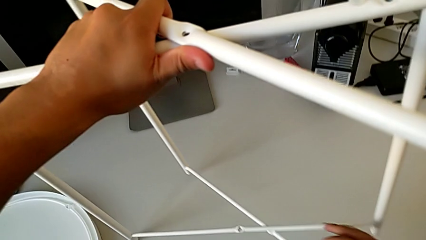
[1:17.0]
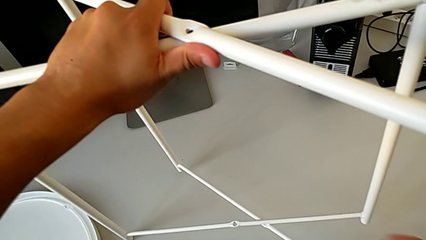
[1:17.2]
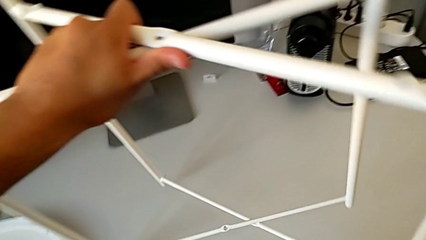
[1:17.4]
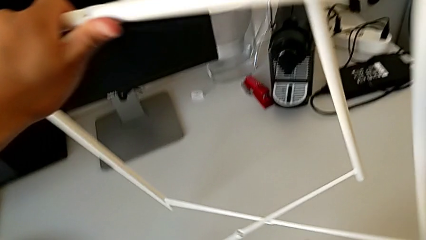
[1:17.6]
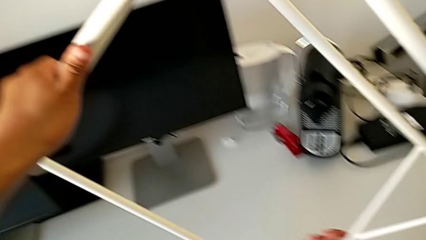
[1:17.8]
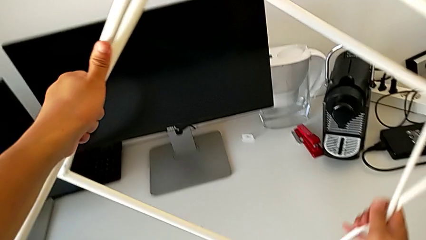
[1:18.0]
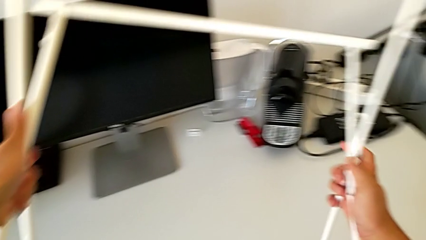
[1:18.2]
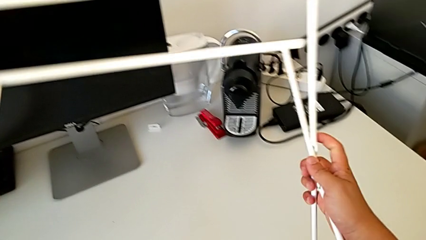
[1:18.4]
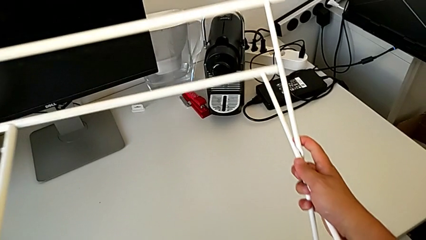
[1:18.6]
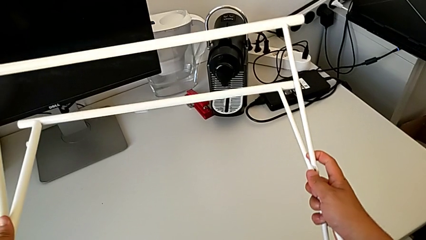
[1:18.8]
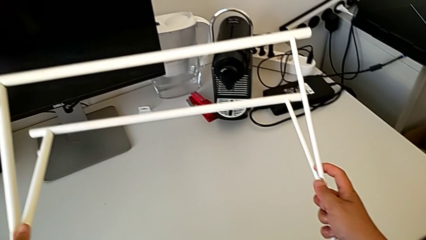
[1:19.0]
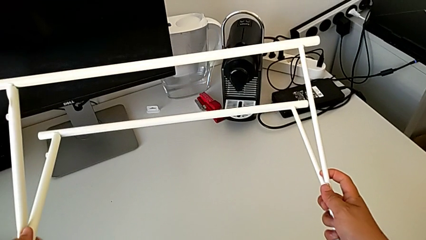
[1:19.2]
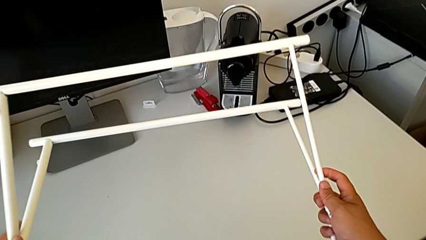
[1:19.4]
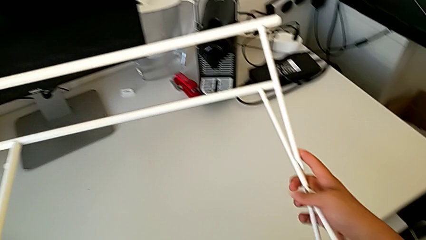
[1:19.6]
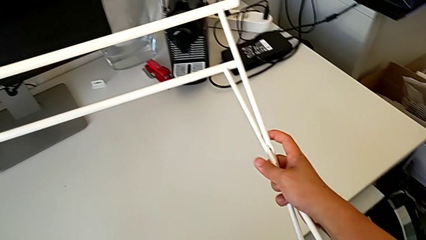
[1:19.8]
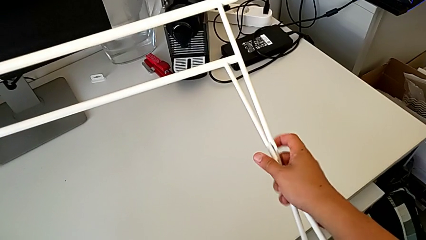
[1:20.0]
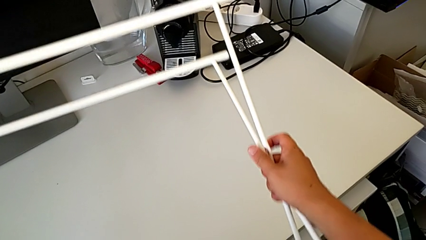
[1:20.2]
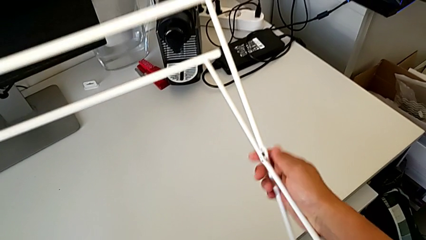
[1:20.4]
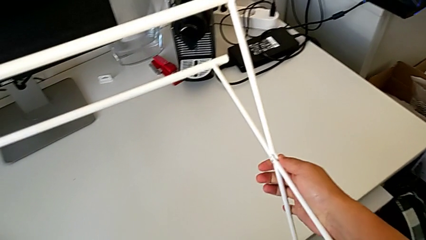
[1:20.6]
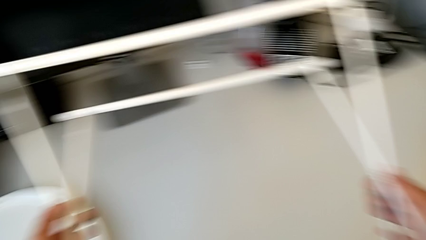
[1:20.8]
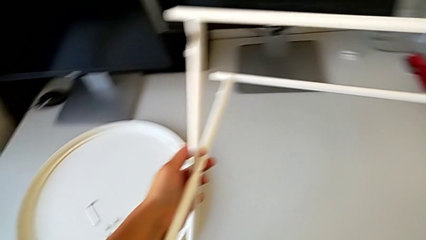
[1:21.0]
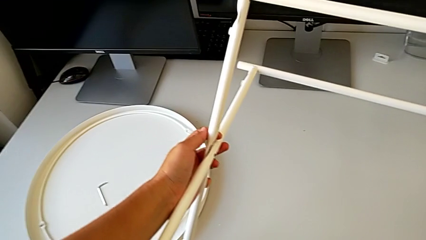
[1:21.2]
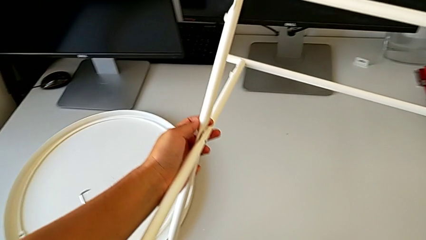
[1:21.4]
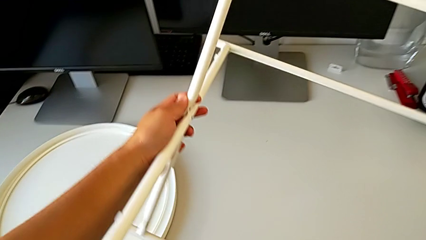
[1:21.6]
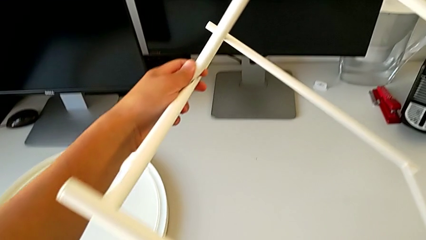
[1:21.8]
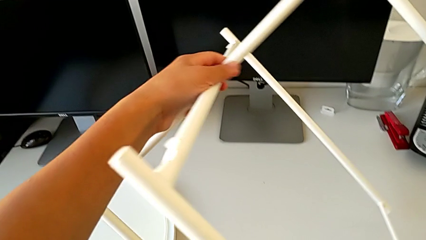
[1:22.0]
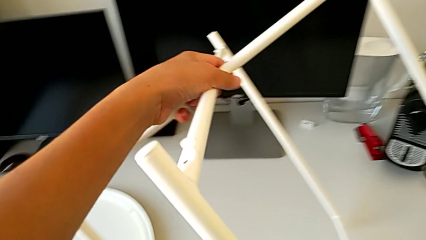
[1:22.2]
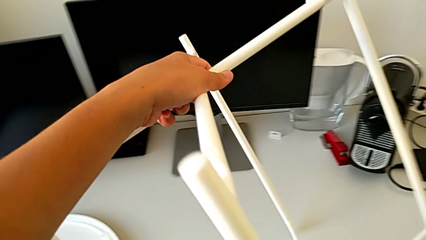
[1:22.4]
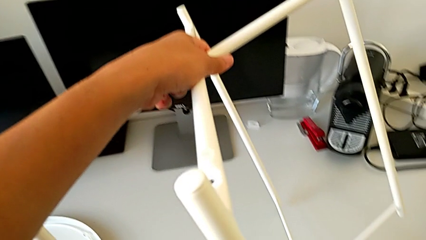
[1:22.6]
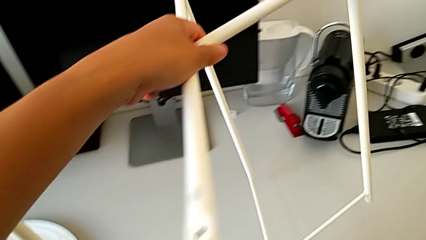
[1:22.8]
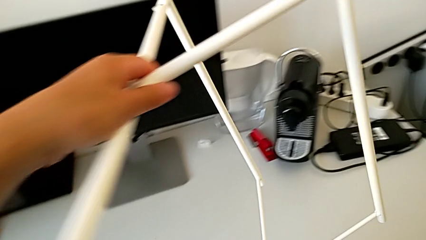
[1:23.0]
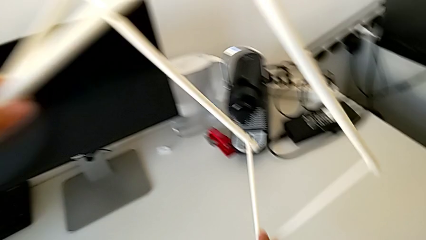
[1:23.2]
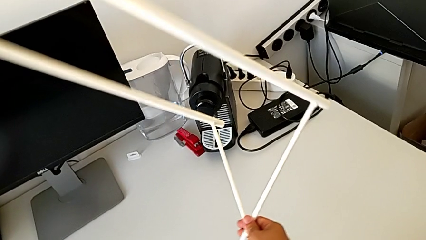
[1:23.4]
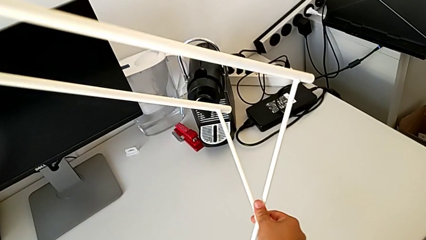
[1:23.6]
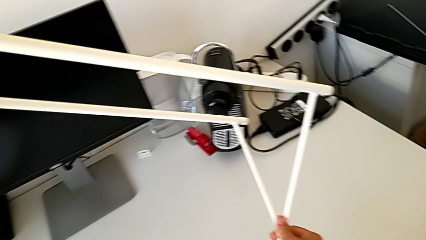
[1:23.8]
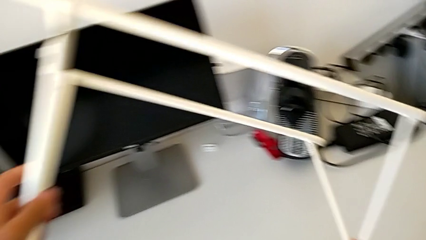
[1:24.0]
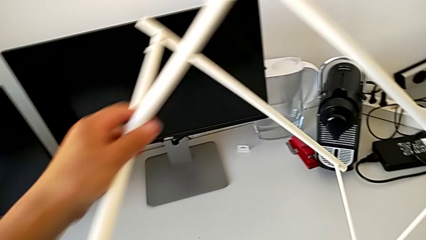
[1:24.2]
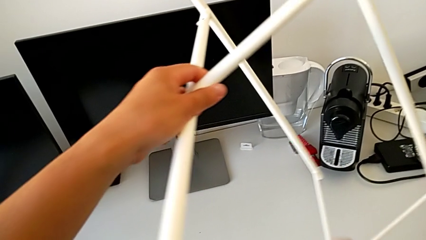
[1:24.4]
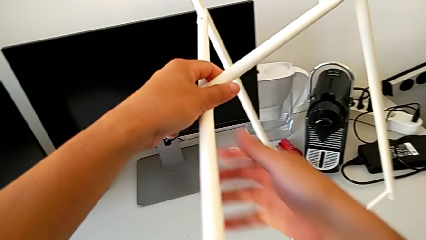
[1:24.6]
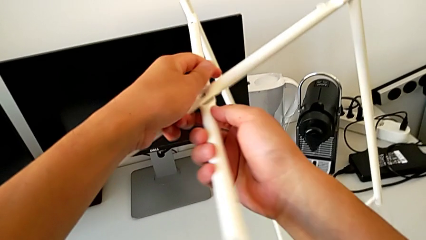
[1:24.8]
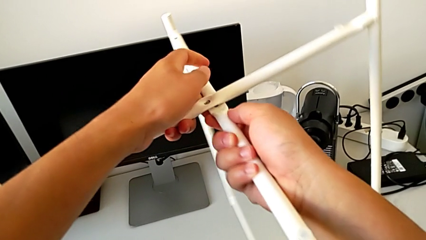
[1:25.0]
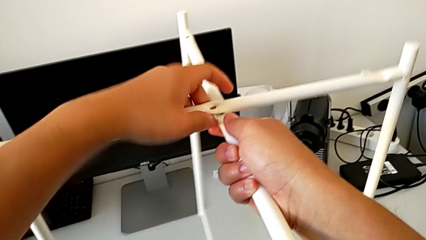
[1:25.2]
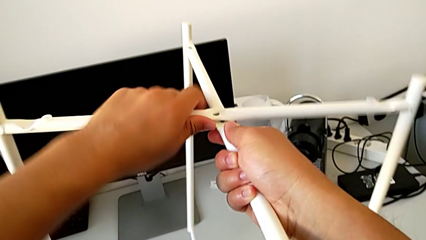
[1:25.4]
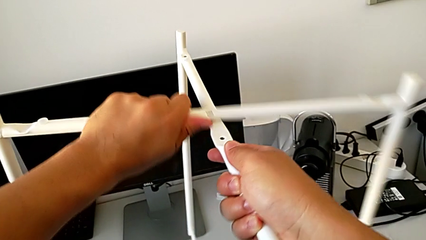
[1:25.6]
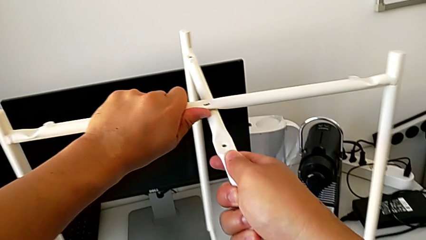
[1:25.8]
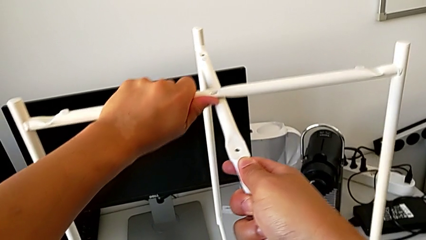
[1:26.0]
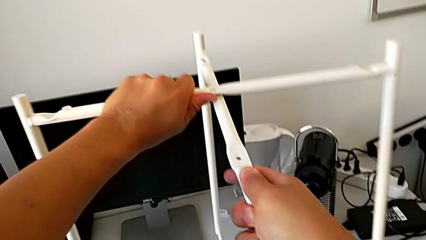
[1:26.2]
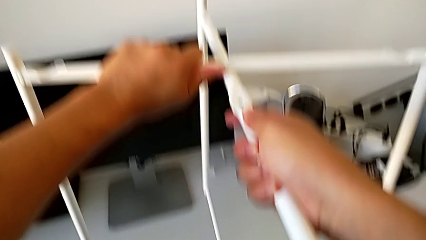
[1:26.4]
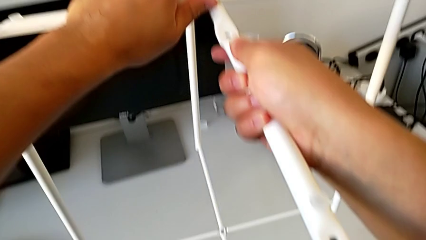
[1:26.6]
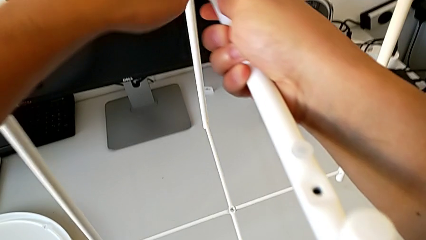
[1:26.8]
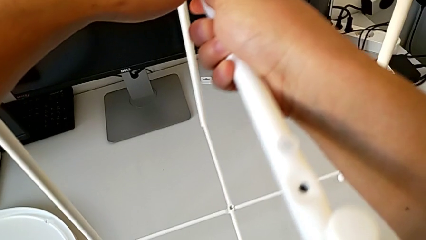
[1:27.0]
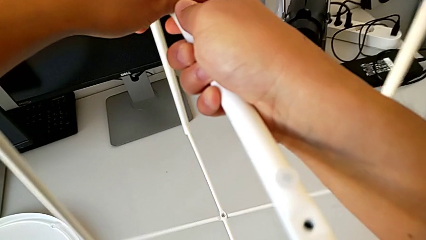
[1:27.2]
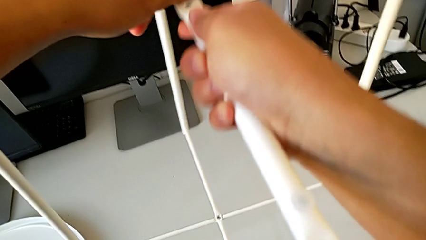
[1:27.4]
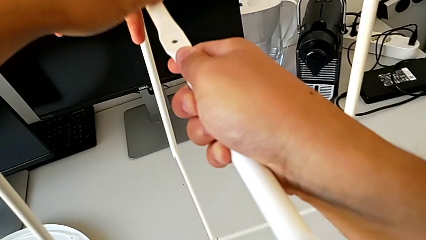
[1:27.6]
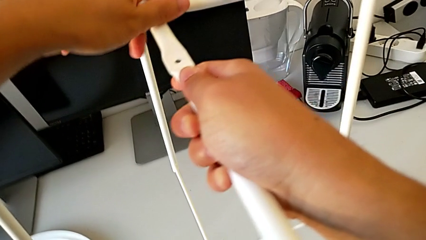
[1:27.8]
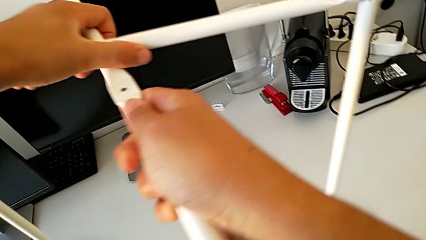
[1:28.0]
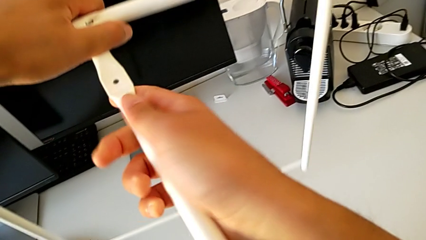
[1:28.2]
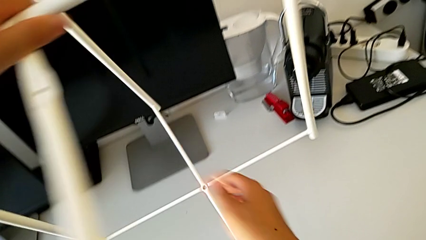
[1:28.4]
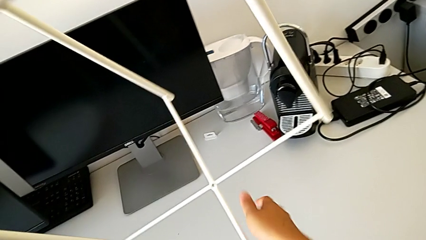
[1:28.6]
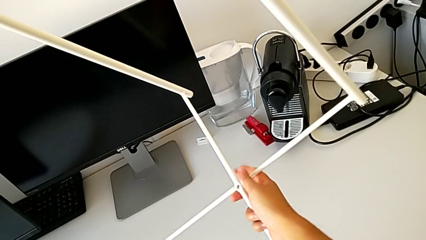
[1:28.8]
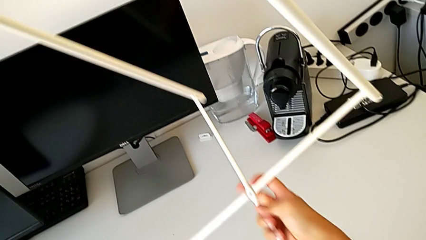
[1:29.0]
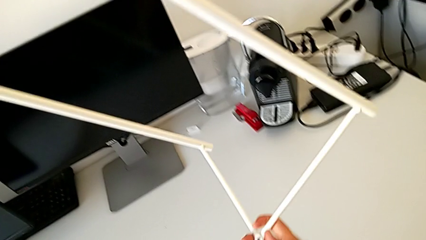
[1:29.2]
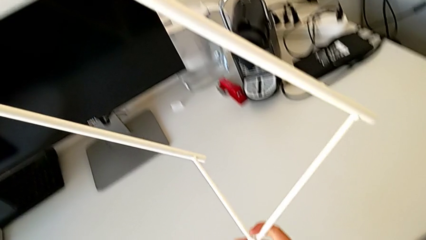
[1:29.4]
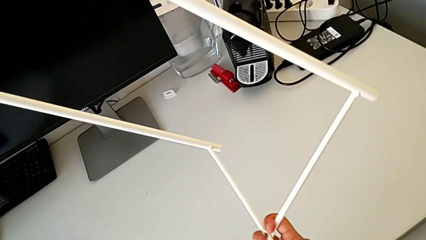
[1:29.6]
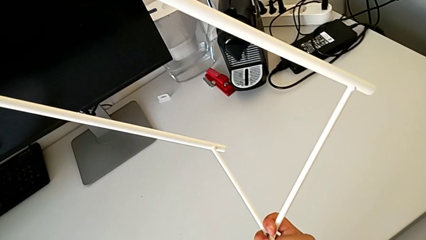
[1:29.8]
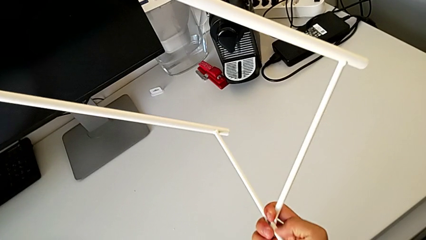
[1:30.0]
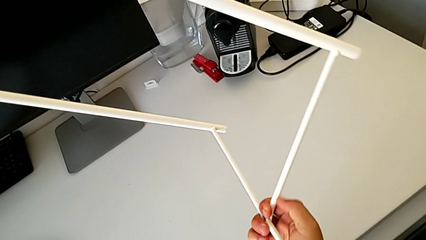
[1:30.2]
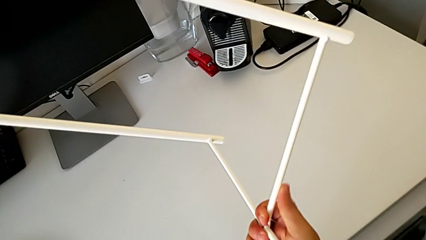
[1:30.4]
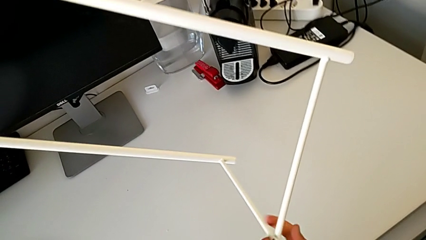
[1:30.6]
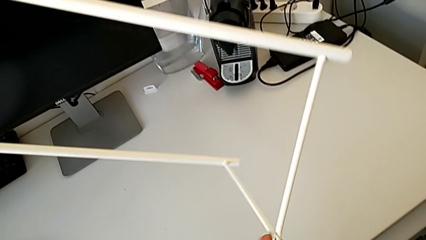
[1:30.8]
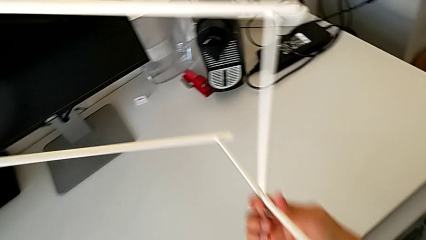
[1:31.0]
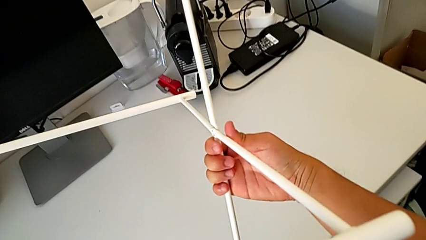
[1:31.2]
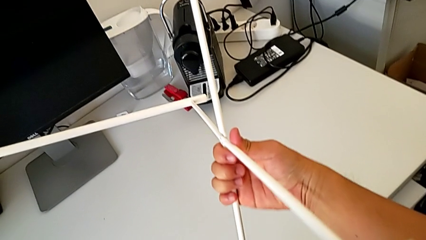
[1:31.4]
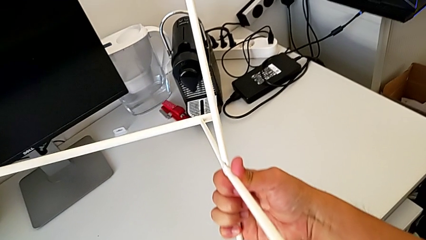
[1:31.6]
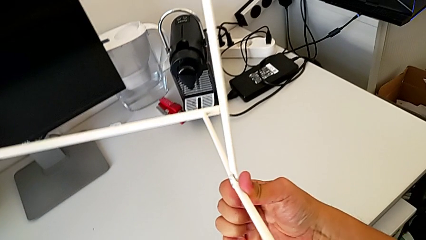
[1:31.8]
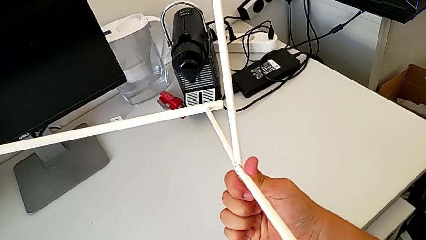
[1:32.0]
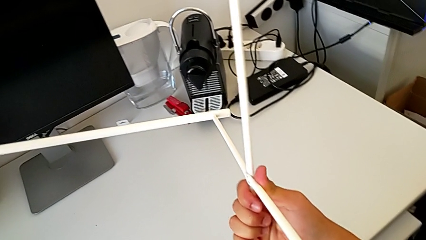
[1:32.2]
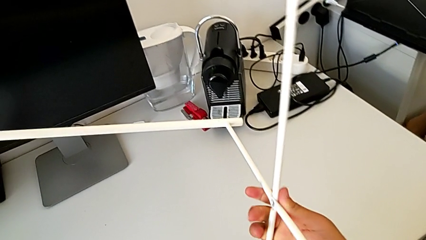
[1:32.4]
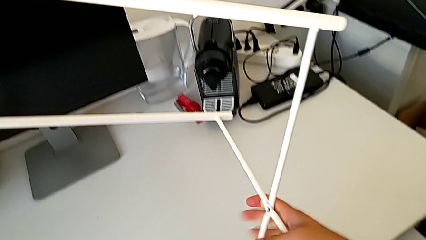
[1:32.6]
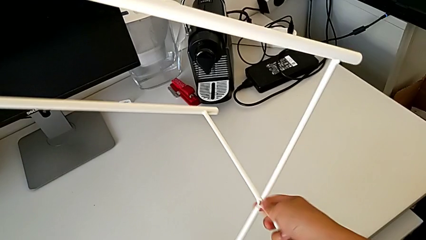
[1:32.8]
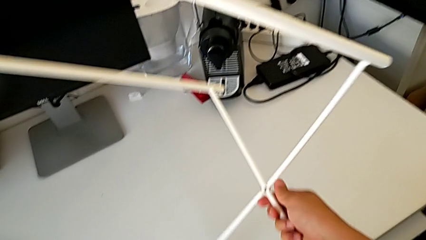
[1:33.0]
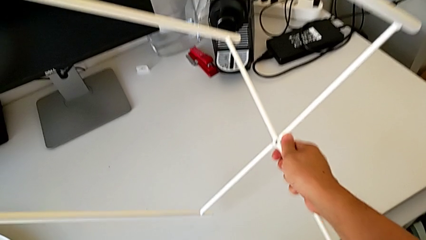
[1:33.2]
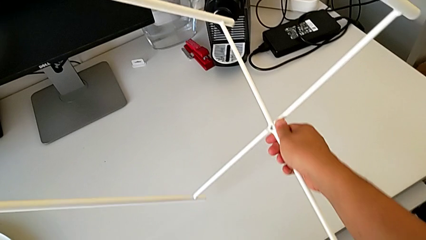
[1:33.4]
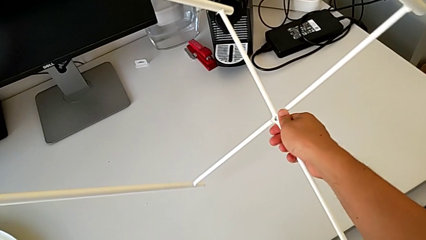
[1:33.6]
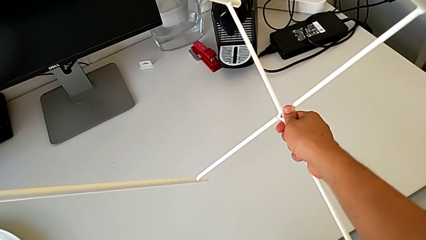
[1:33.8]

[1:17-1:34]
The camera wearer is failing to disassemble the legs. They wrongly rotate the leg, disassemble it and rotate it. They disassemble it, rotate it and begin to wrongly disassemble it.
